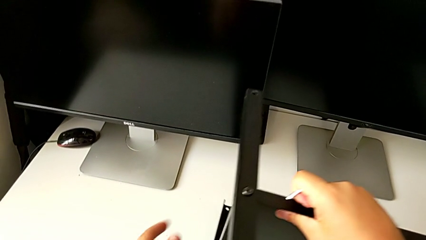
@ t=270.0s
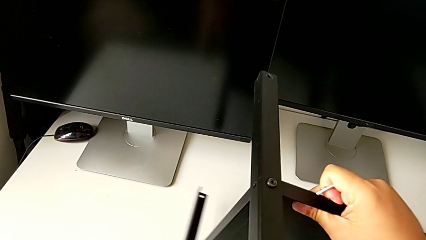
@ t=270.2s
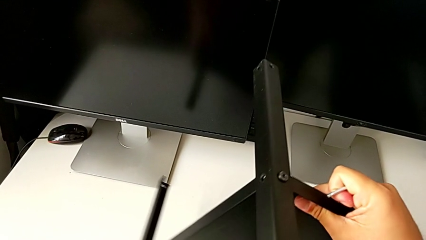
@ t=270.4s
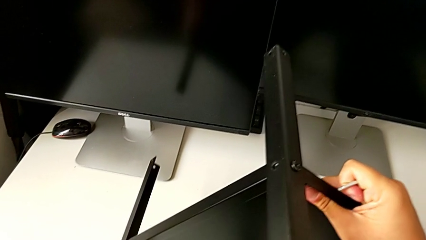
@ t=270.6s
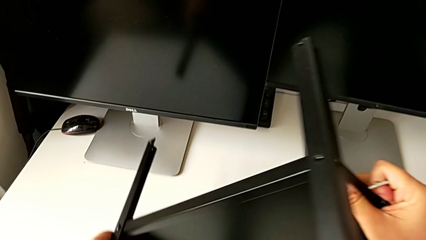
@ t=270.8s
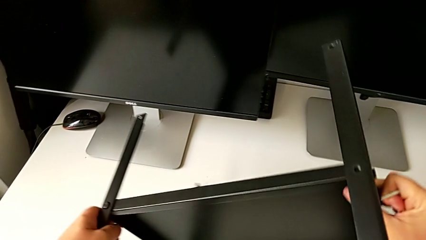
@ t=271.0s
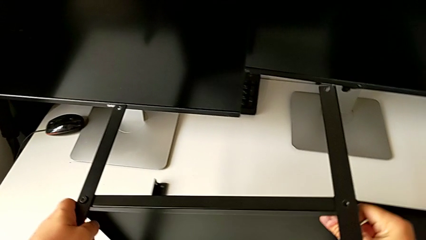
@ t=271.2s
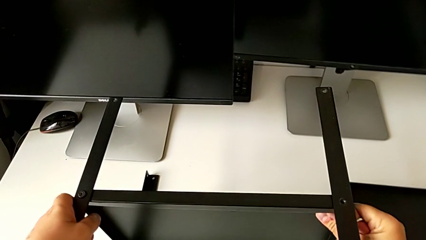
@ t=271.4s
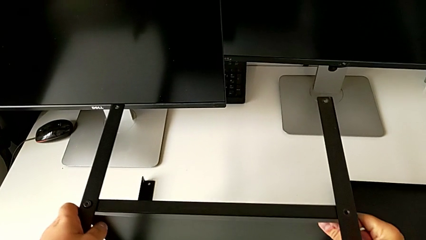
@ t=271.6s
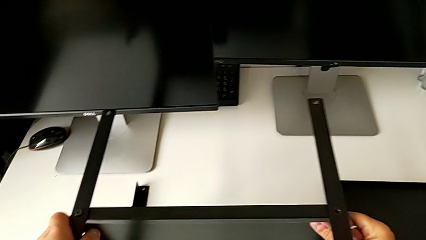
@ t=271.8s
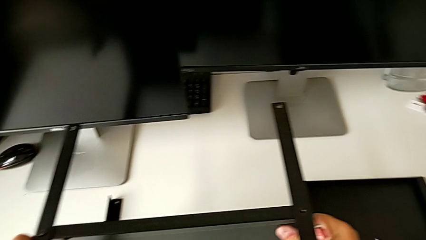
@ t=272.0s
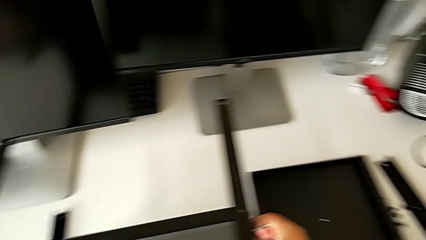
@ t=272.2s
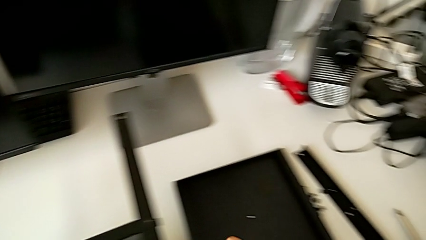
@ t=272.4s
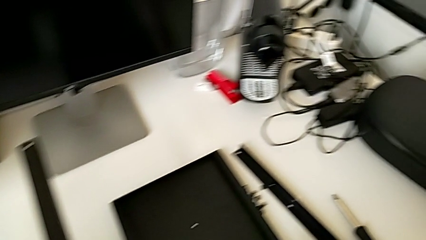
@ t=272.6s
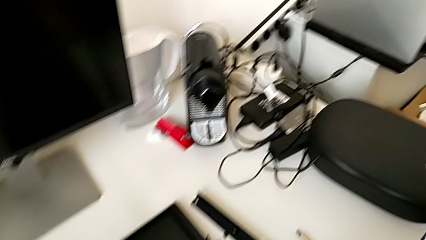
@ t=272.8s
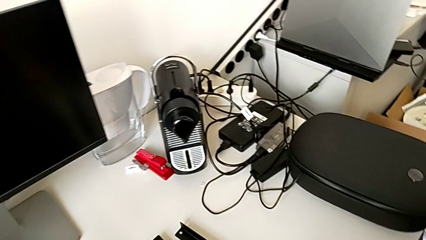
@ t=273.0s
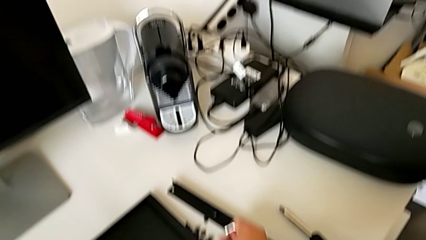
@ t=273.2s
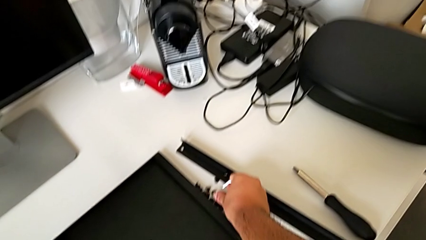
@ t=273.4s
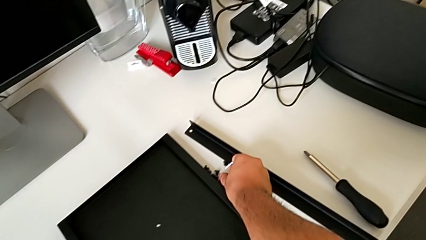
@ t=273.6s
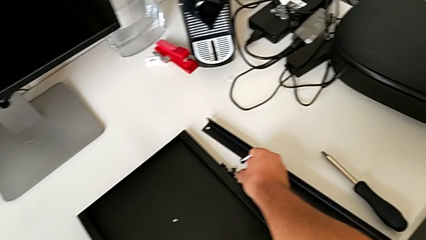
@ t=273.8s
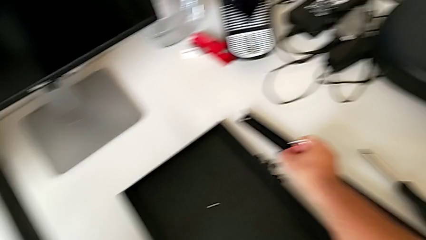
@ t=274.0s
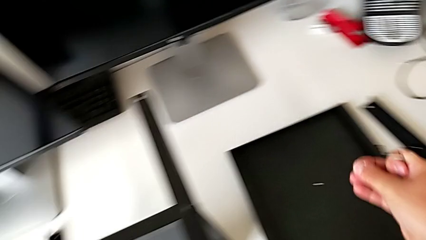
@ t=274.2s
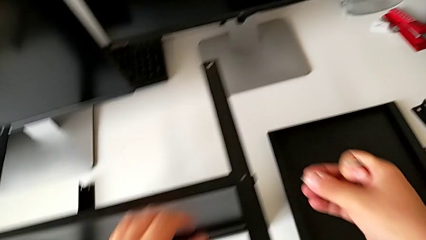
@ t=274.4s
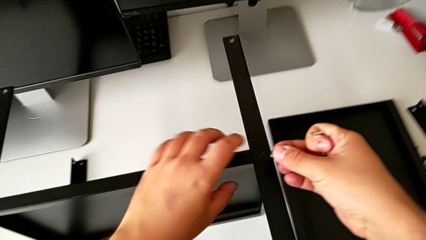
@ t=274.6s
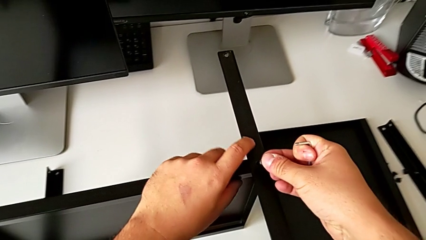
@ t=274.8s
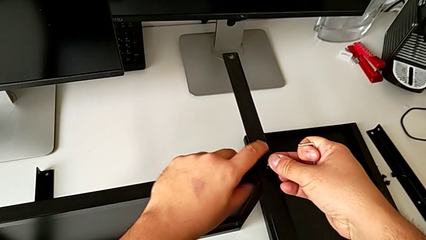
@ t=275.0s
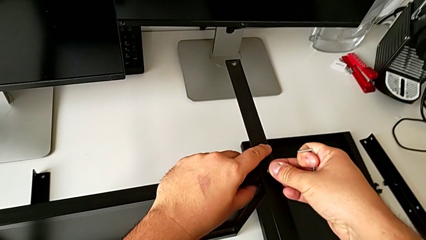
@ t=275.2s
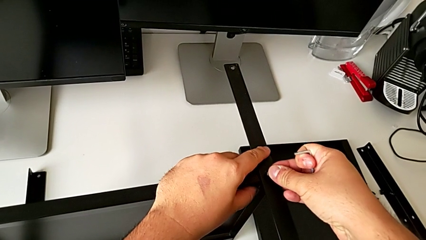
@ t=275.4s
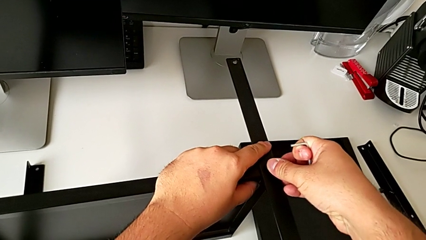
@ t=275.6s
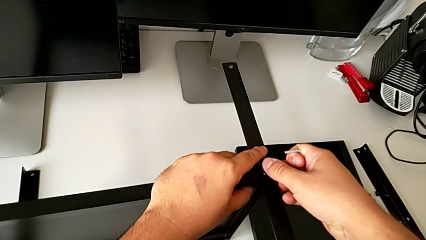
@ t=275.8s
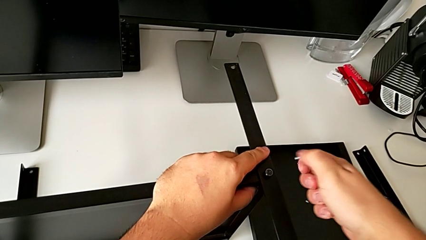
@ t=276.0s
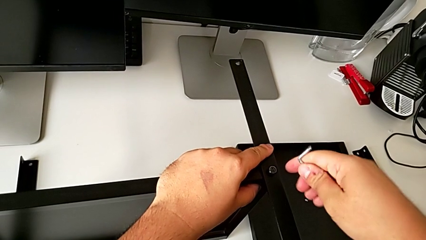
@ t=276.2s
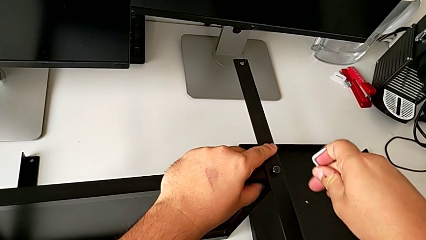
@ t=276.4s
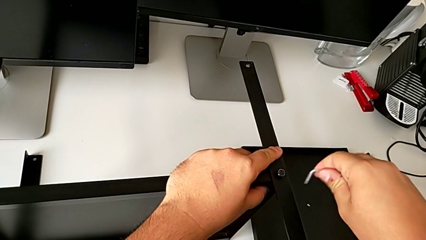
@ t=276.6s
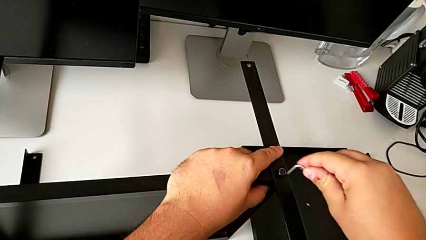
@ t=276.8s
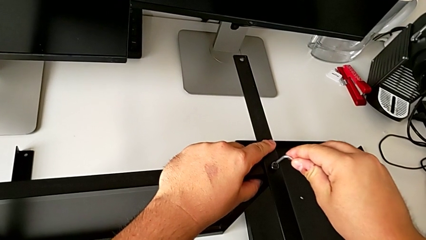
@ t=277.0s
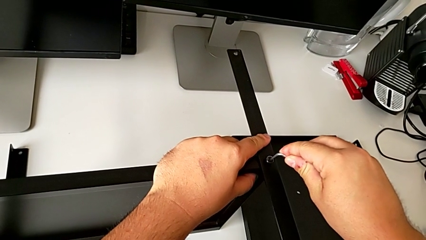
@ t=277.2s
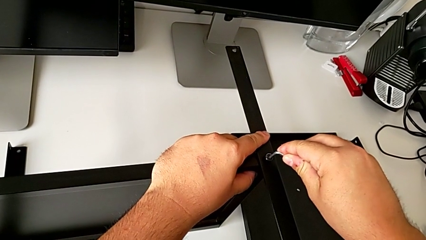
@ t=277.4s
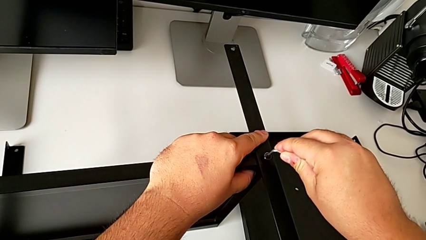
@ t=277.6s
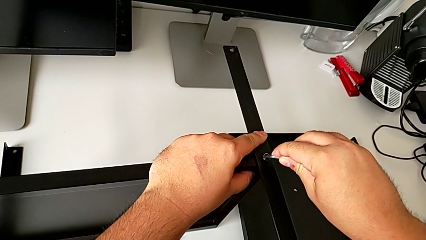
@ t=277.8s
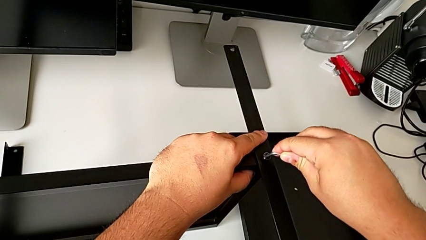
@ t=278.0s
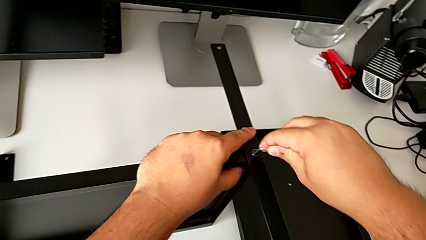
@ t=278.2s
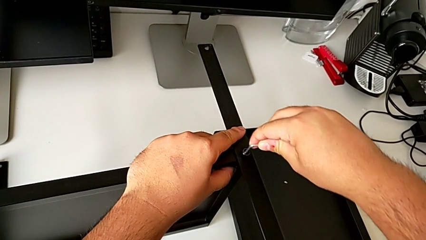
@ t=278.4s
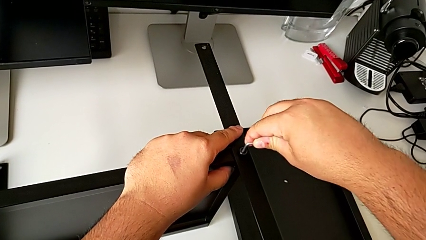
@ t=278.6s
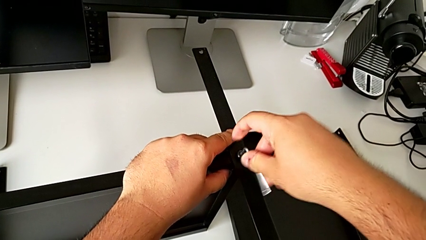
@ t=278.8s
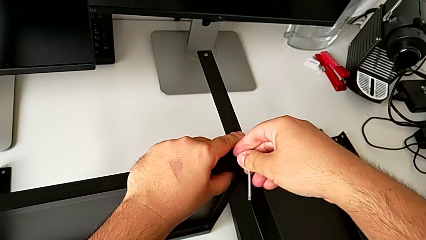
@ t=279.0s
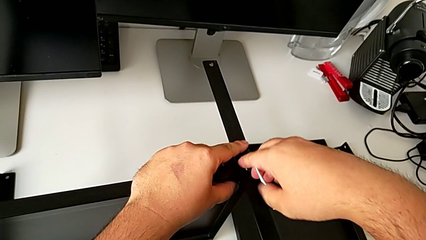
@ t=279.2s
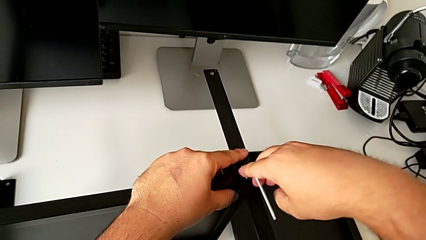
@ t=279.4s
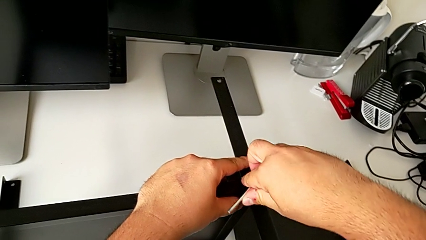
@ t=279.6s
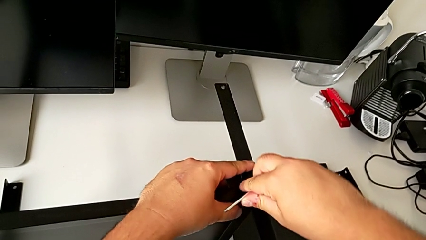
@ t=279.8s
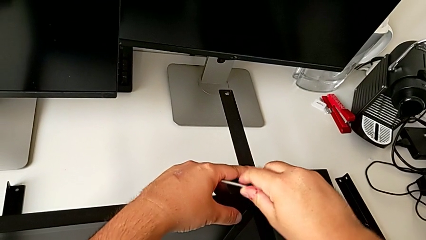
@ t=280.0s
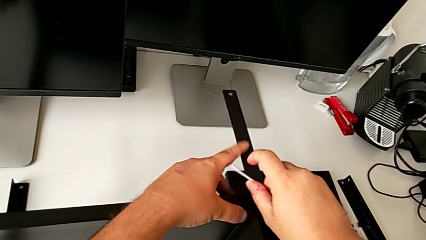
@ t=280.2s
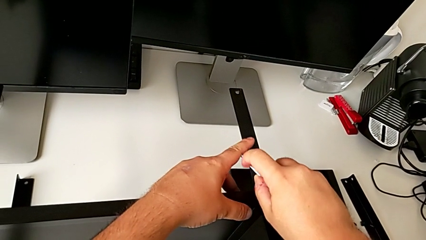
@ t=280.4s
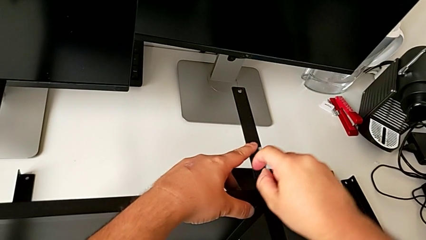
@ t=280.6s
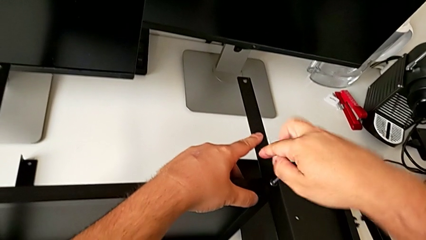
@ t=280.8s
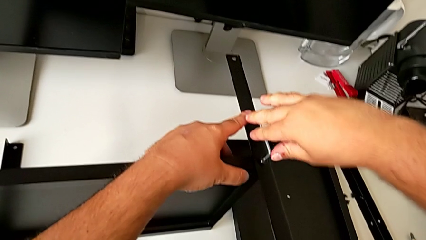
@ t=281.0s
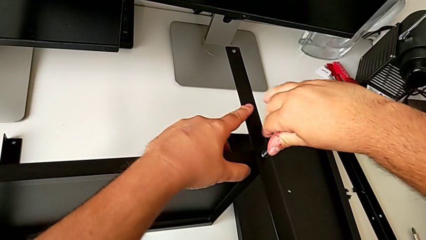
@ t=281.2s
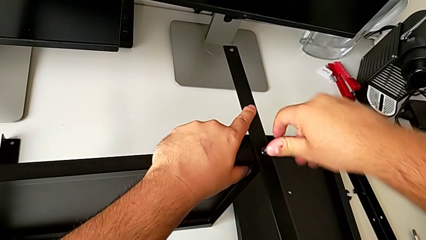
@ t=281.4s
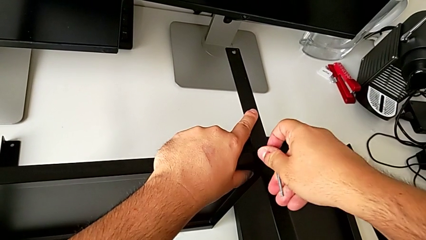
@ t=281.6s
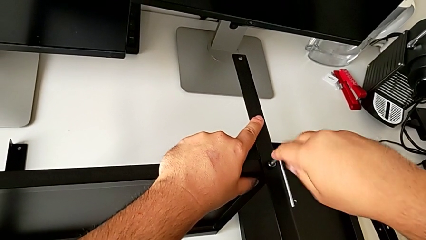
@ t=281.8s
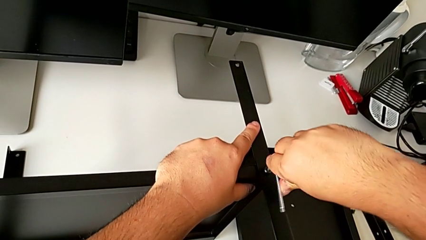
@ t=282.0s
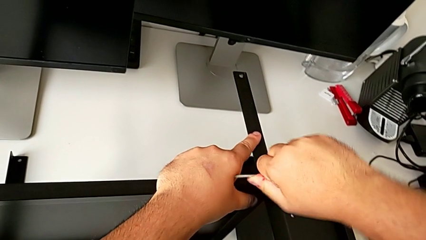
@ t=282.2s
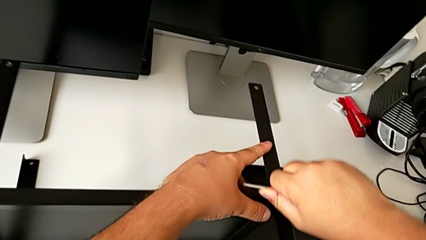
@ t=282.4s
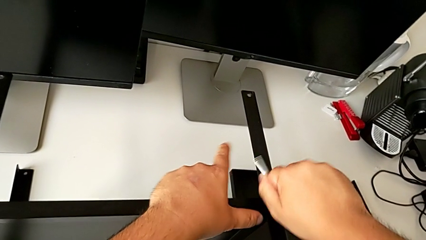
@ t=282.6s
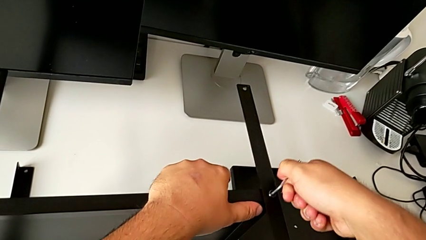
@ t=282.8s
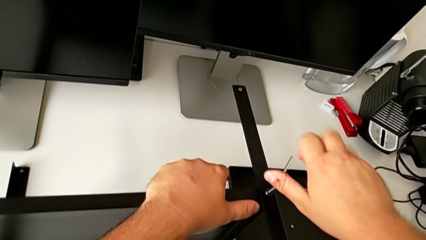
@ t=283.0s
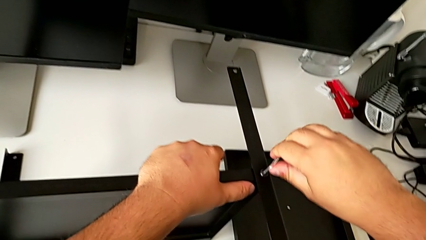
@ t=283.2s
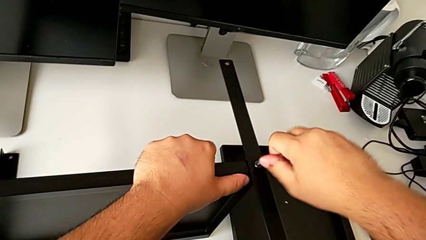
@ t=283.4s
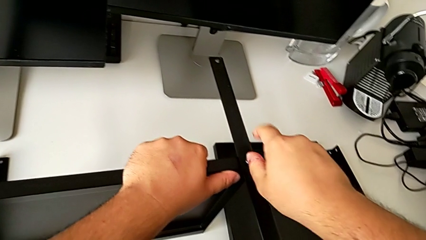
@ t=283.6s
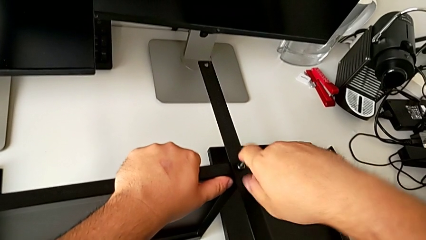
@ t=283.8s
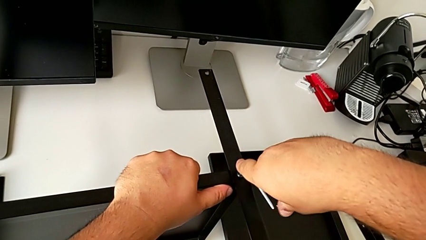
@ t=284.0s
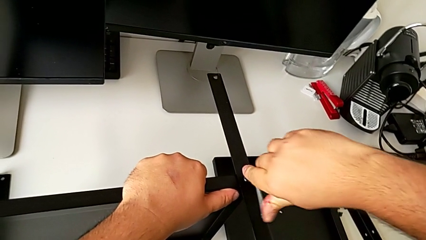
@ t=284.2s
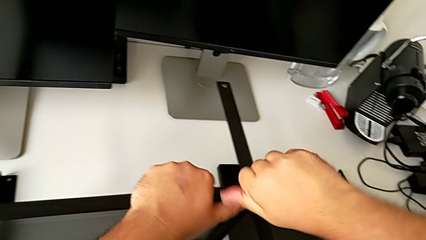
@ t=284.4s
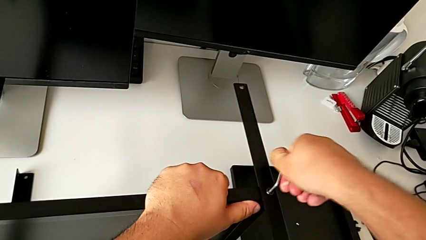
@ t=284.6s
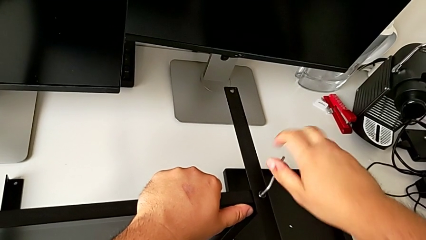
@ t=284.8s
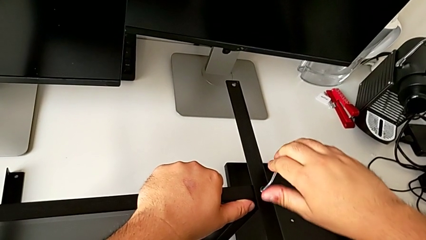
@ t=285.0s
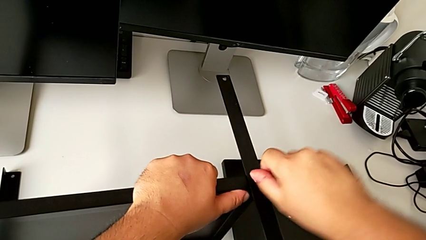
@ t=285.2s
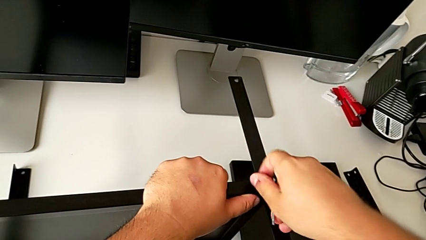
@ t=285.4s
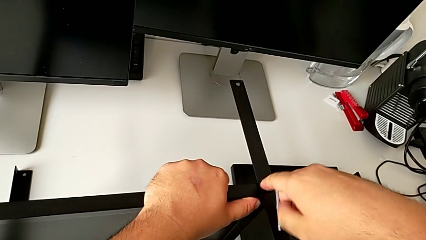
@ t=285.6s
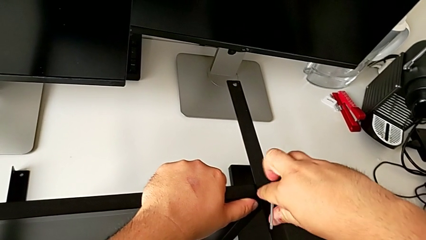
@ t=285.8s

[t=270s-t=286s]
The camera wearer is assembling the third leg to the shelf. They rotate the tray, grab the hex socket head and begin to screw it.
